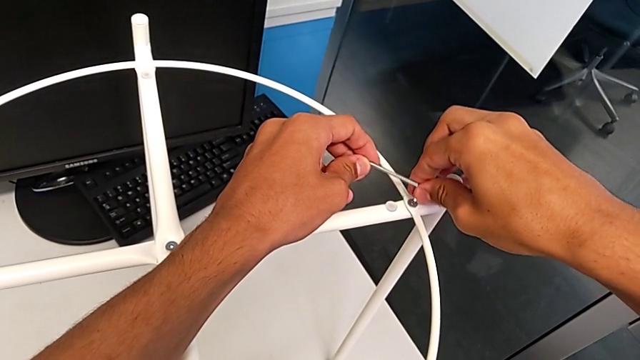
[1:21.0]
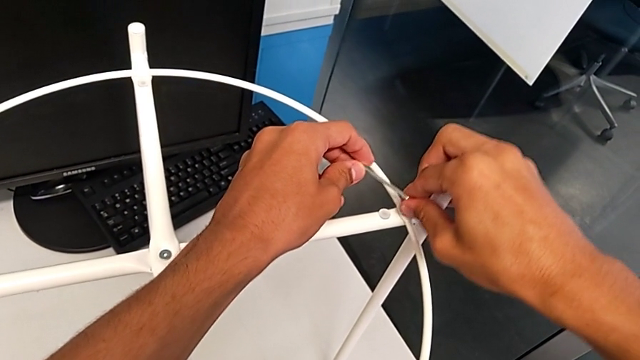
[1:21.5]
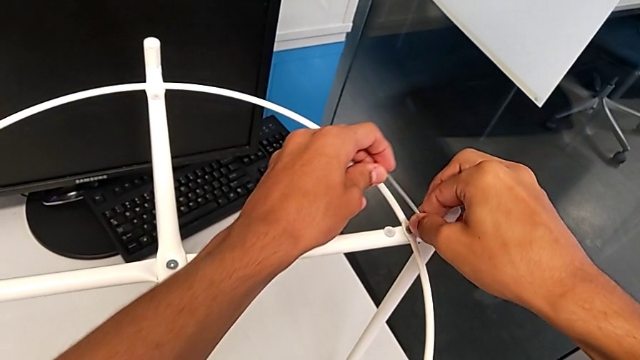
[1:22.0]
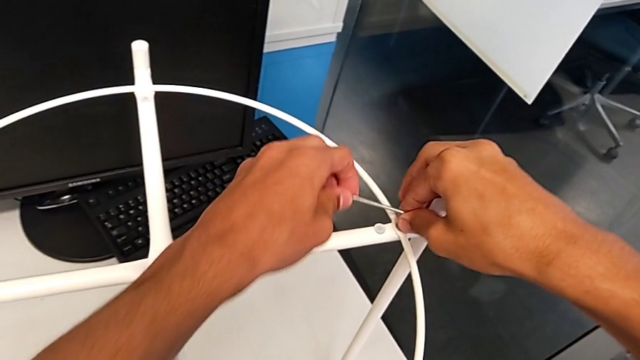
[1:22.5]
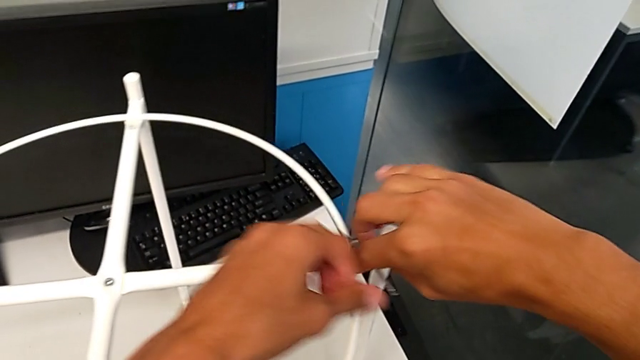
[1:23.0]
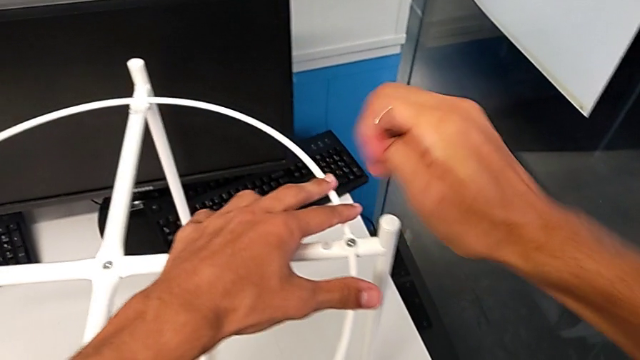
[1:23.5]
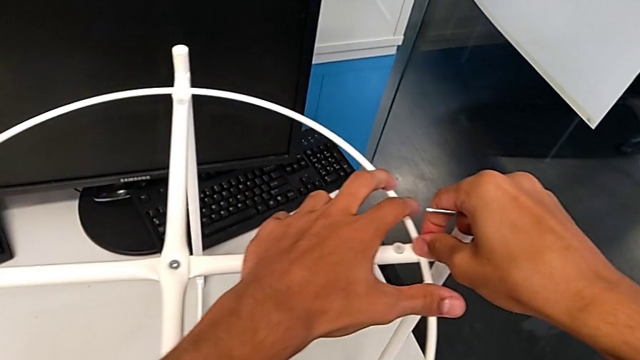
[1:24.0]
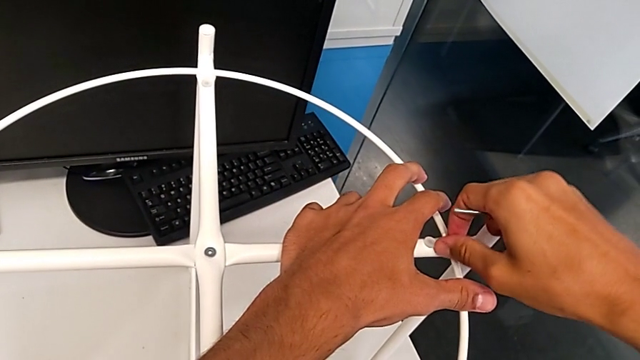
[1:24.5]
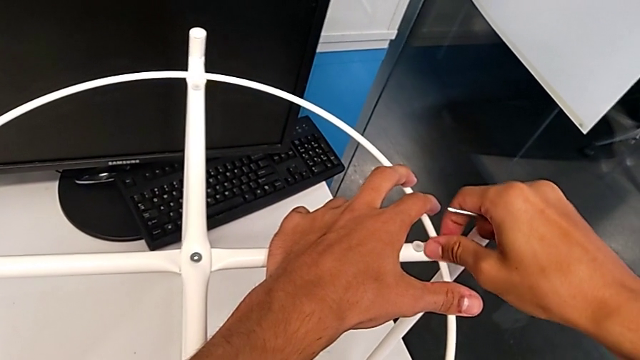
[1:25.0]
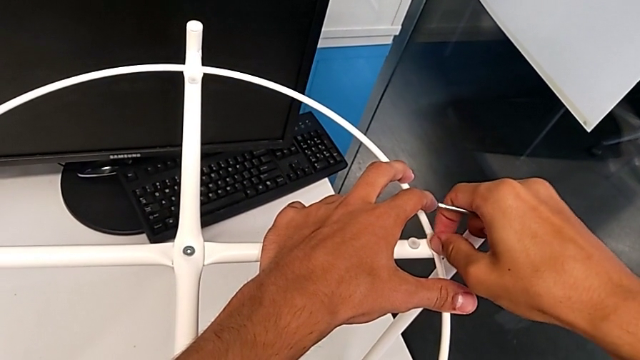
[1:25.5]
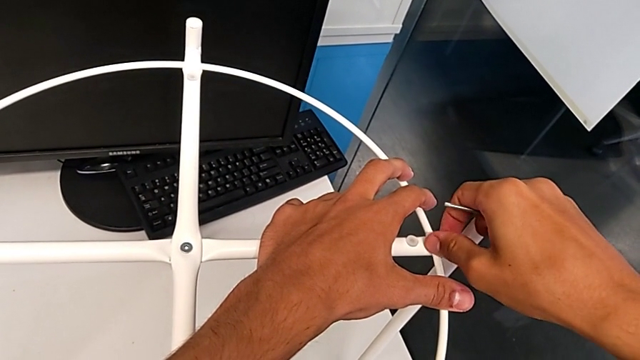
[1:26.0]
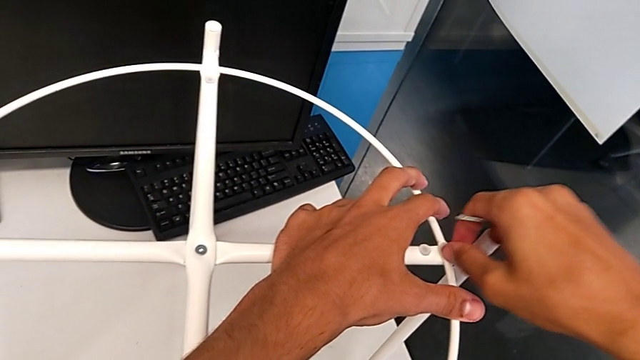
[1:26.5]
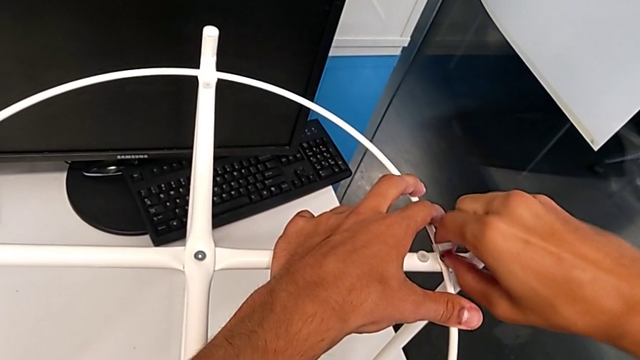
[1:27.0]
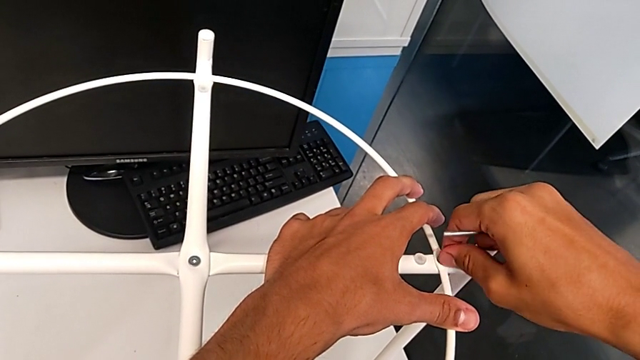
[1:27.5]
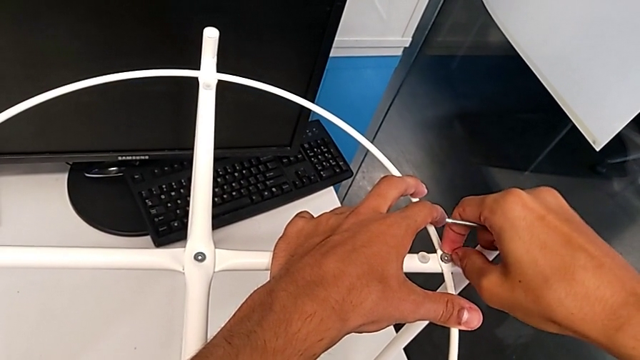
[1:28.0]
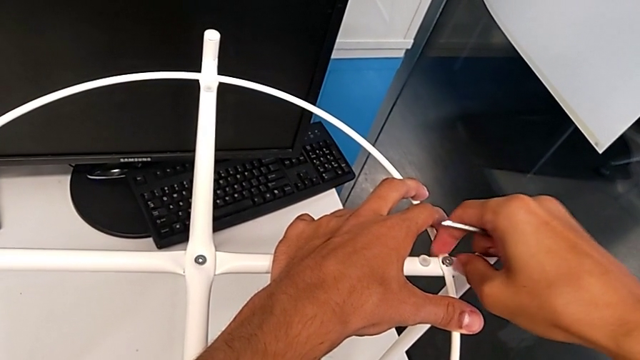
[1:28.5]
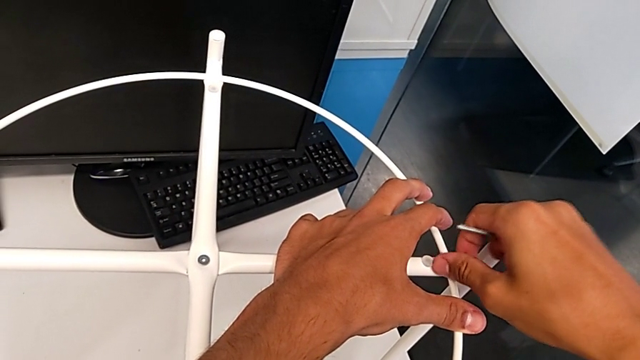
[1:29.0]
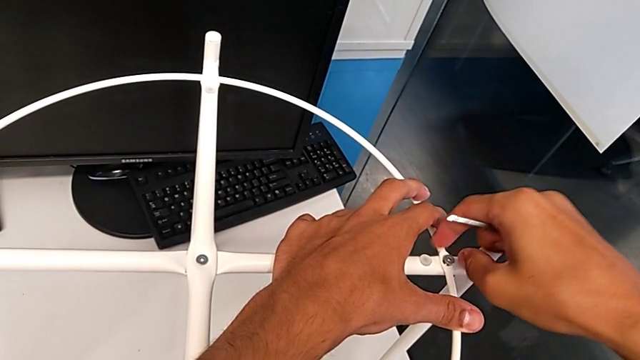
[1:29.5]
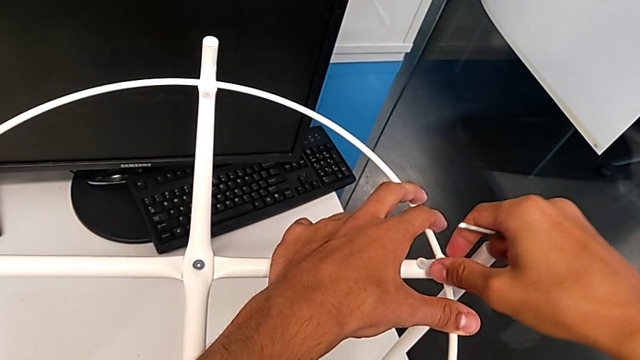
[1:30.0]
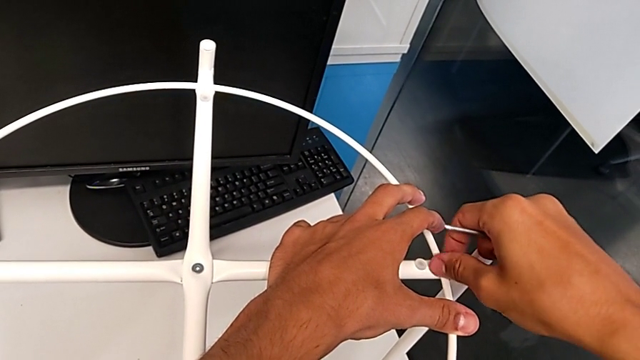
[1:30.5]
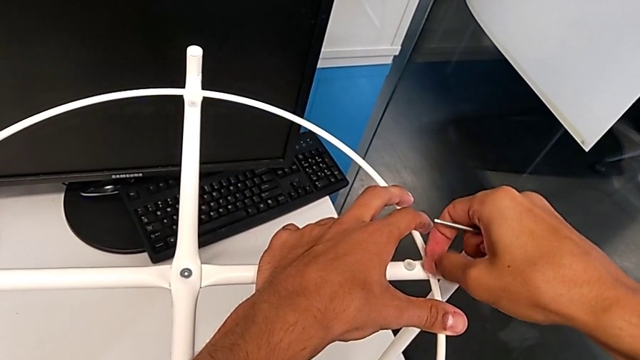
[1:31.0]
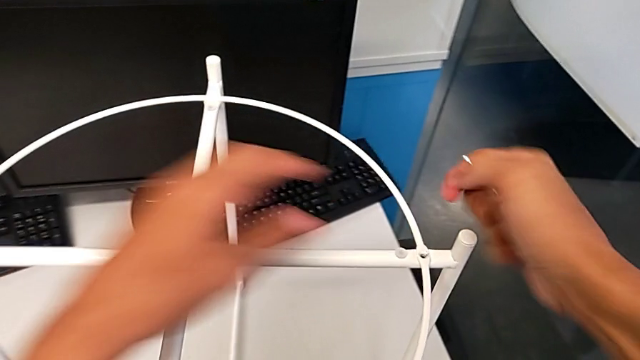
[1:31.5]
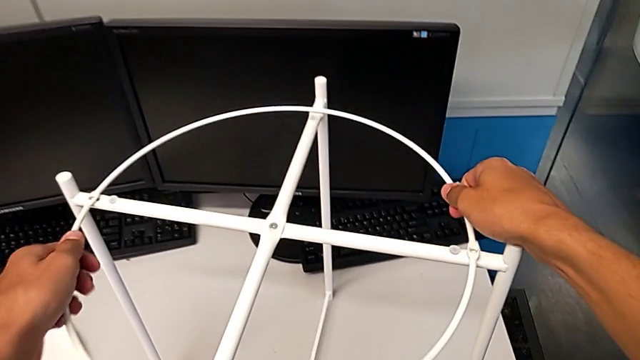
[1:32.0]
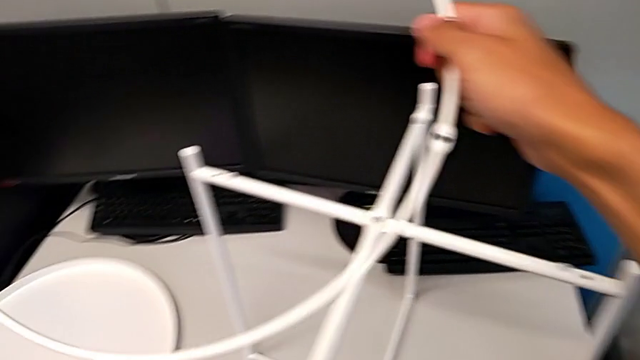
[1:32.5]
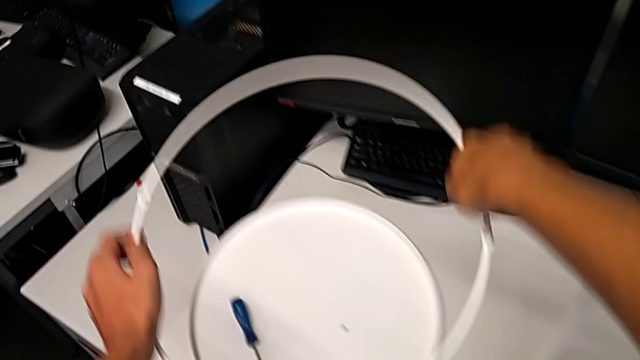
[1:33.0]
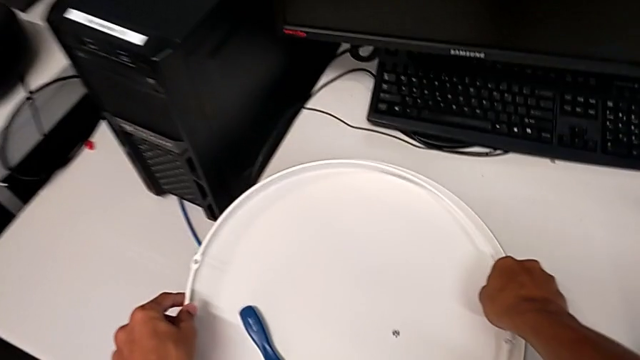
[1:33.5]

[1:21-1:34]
The camera wearer is removing the circle from the tray table. They unscrew the hex socket head, withdraw the Allen wrench, unscrew the hex socket head, withdraw it, grab the circle, disassemble it, lift it and place it.

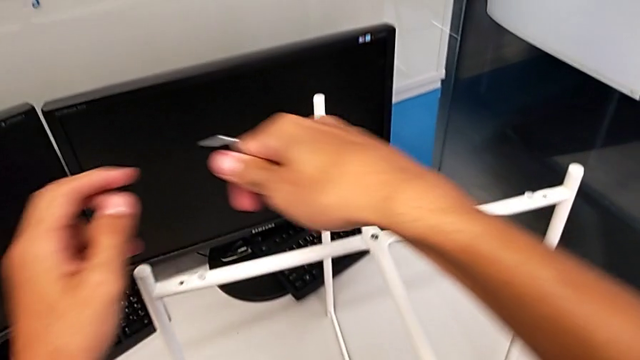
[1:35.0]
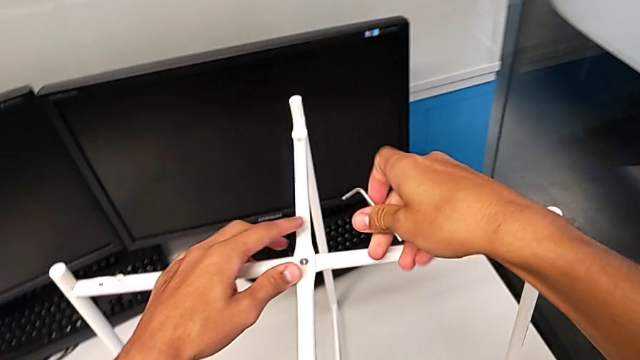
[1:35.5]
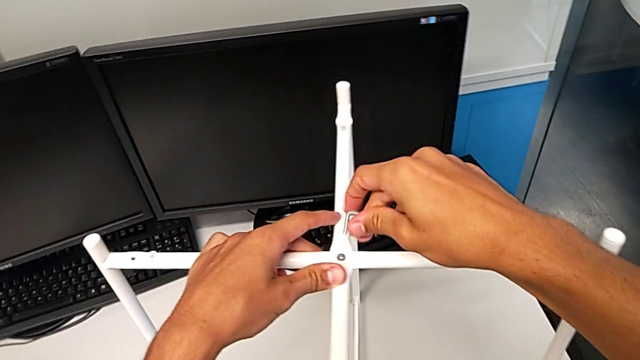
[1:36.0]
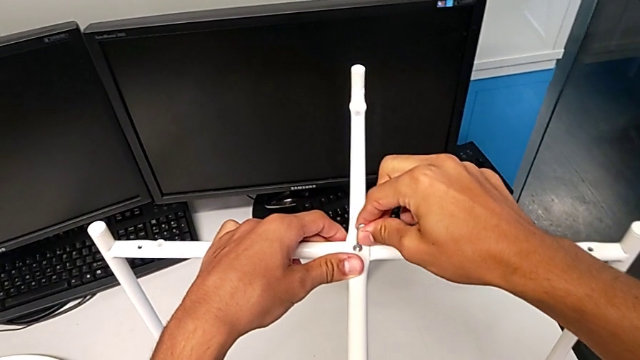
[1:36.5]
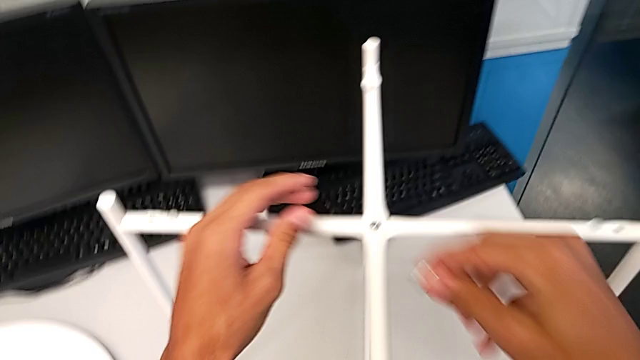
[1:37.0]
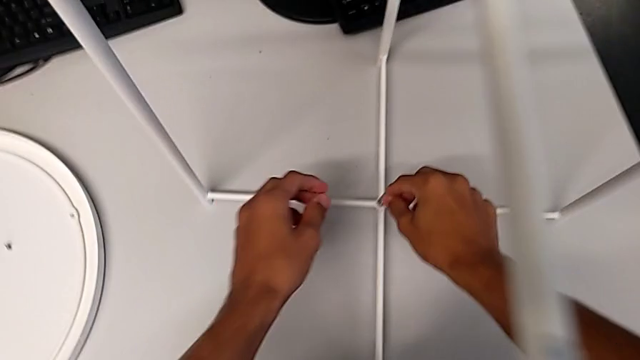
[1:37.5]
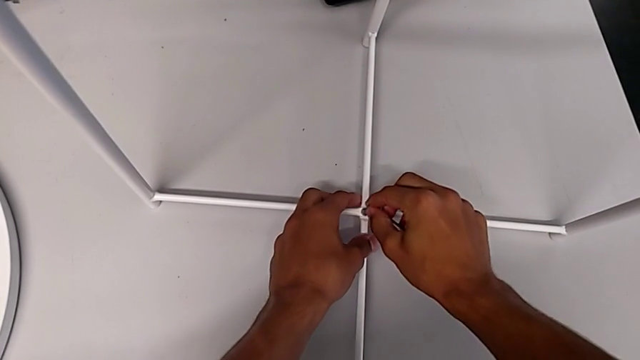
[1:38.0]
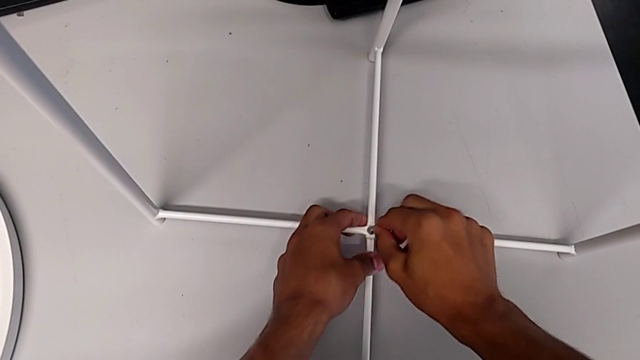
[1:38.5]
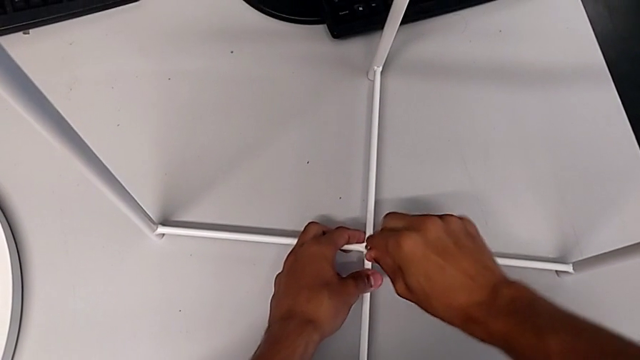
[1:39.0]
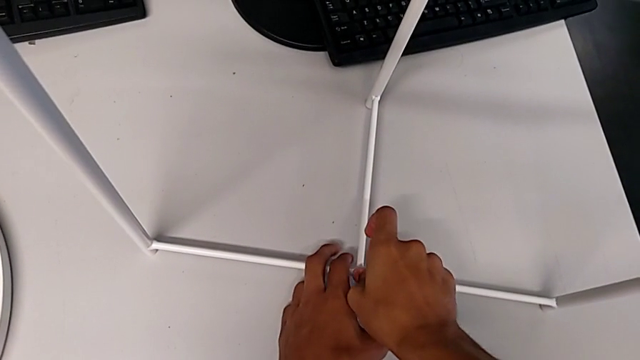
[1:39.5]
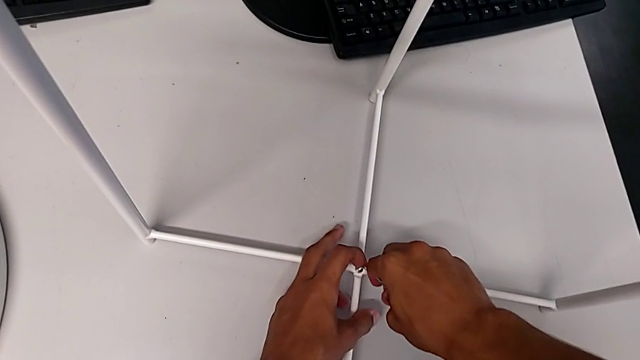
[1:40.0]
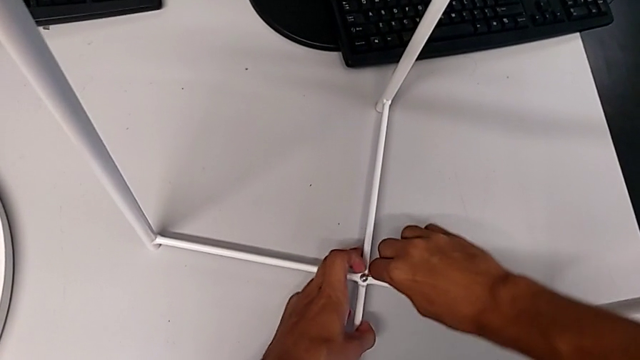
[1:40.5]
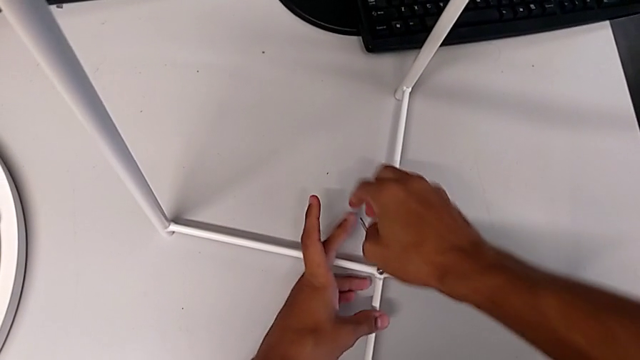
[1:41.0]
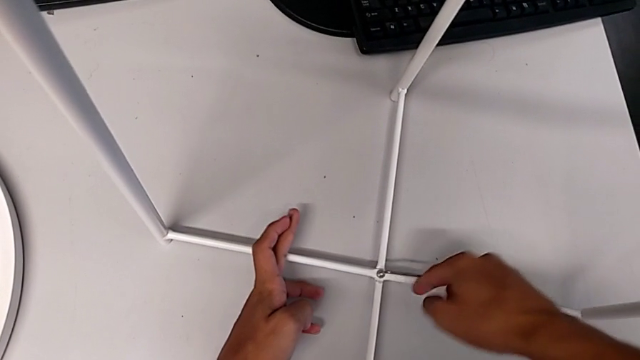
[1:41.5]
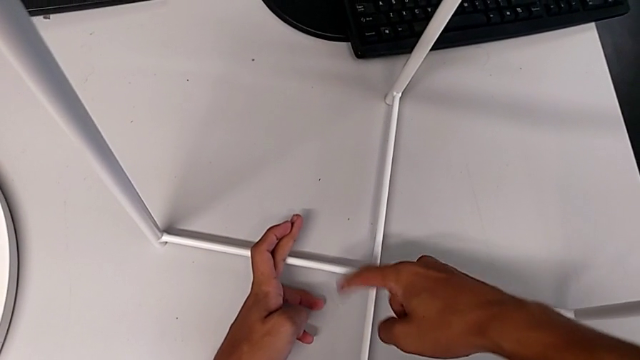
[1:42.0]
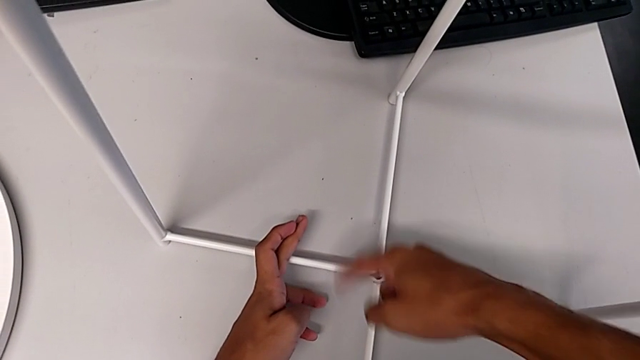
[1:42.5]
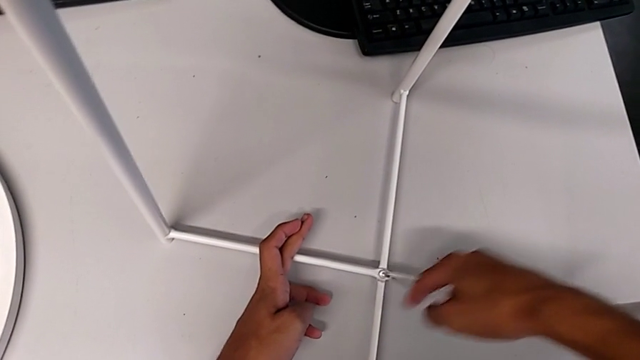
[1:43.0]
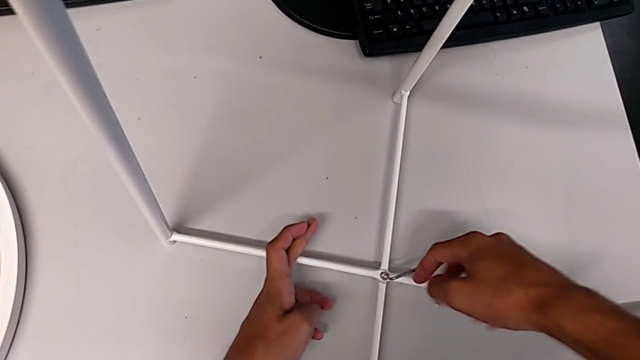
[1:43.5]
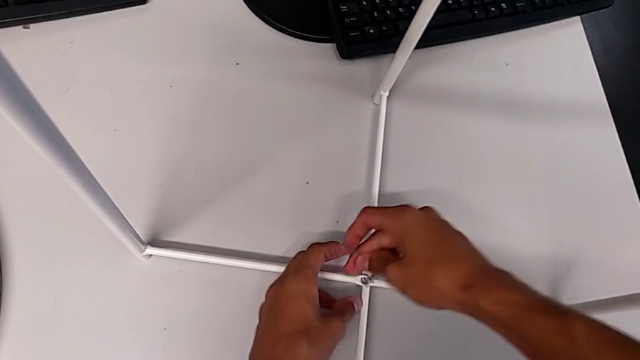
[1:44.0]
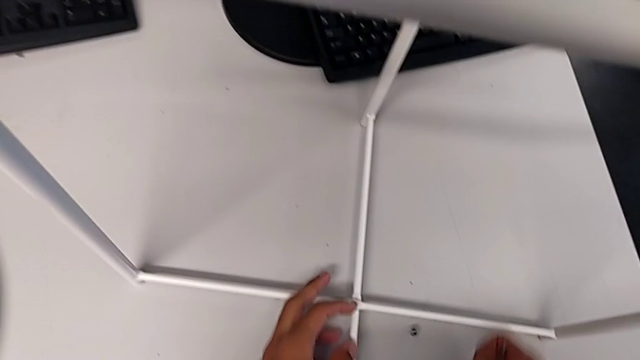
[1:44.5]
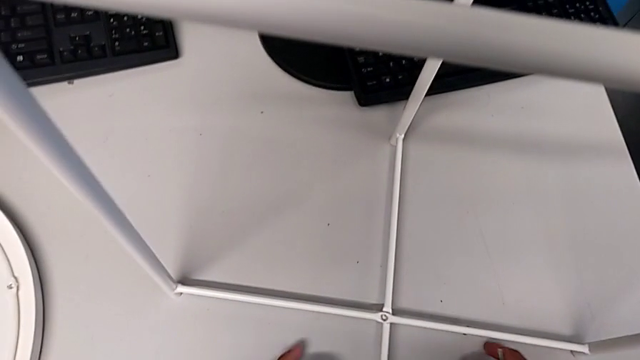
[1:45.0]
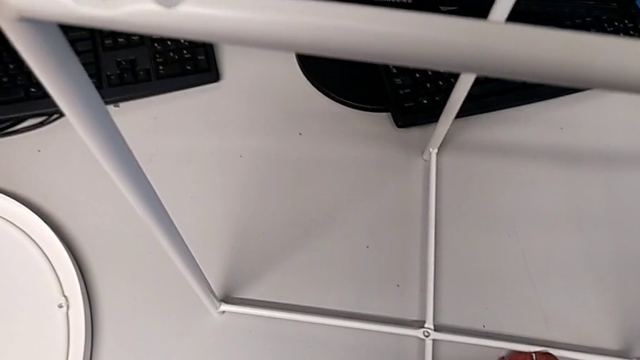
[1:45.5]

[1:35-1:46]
The camera wearer is unscrewing the hex socket head of the legs. They approach the top hex socket head, insert the Allen wrench, withdraw it, insert it, unscrew the bottom hex socket head, wrongly drop the Allen wrench with the right hand, withdraw it with the right hand and grab the hex socket head.
